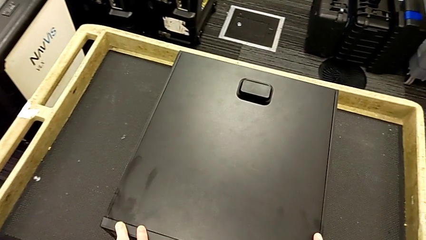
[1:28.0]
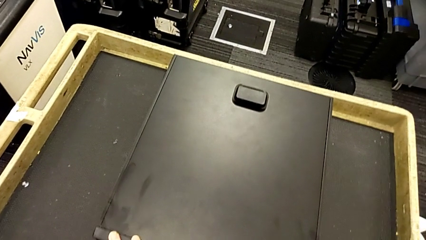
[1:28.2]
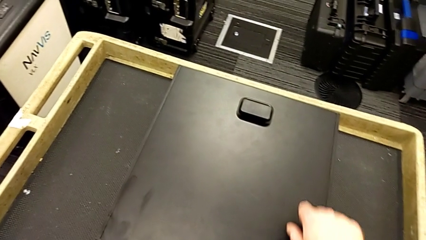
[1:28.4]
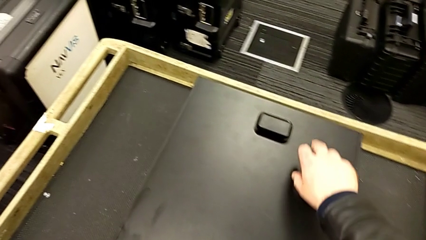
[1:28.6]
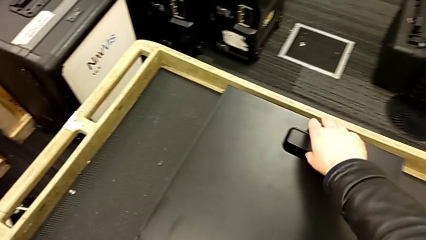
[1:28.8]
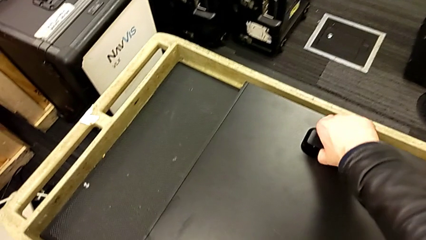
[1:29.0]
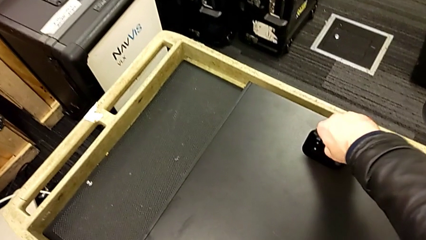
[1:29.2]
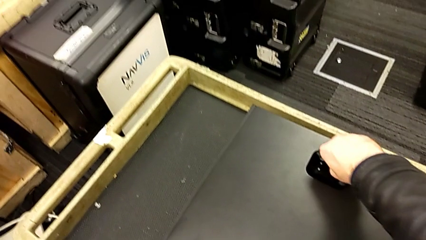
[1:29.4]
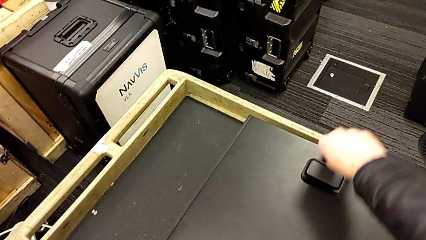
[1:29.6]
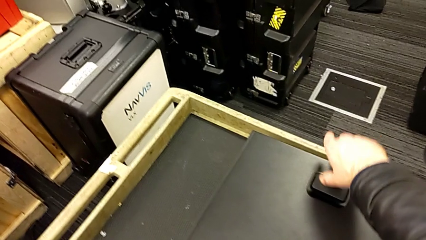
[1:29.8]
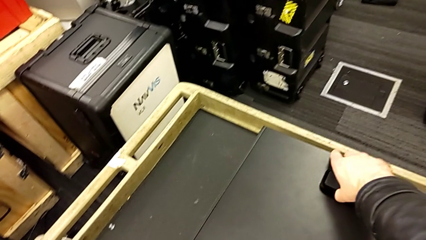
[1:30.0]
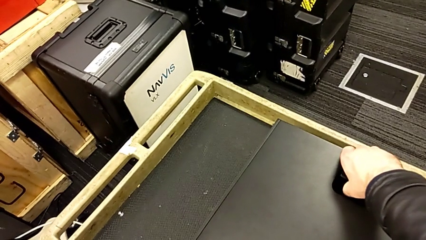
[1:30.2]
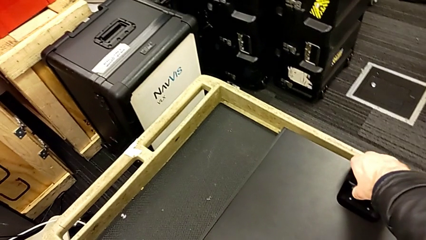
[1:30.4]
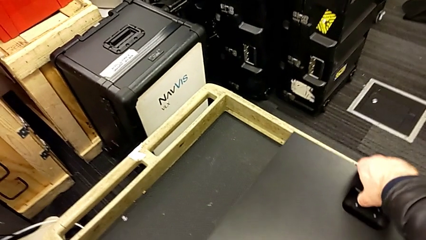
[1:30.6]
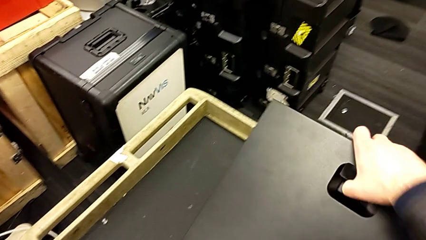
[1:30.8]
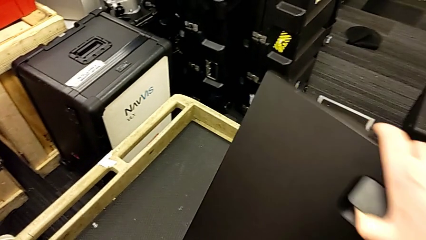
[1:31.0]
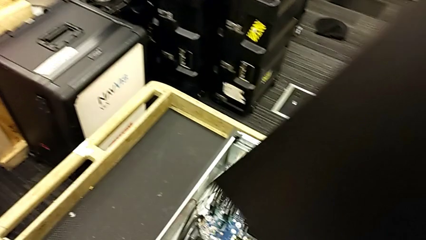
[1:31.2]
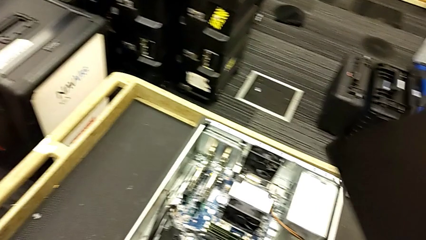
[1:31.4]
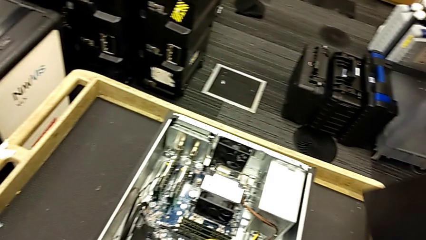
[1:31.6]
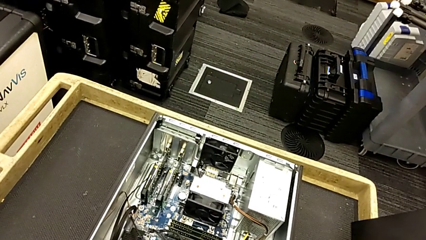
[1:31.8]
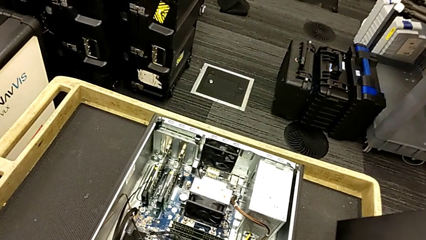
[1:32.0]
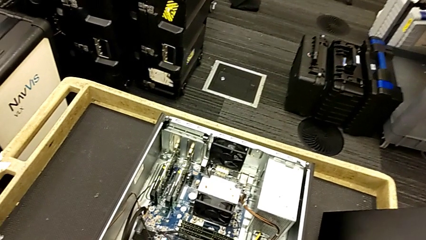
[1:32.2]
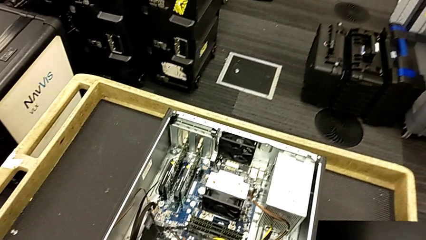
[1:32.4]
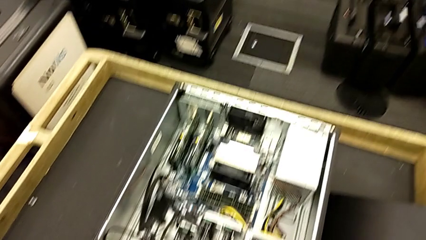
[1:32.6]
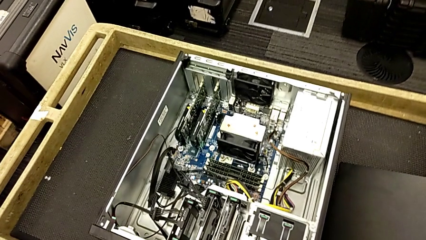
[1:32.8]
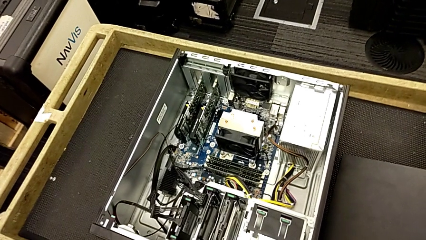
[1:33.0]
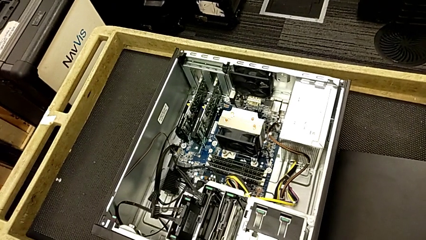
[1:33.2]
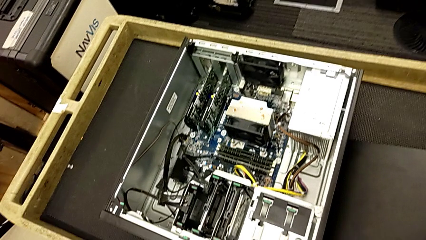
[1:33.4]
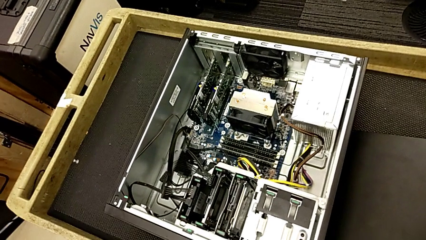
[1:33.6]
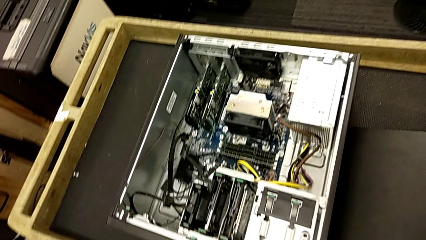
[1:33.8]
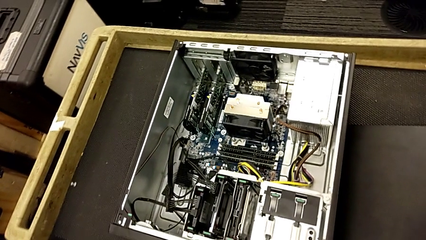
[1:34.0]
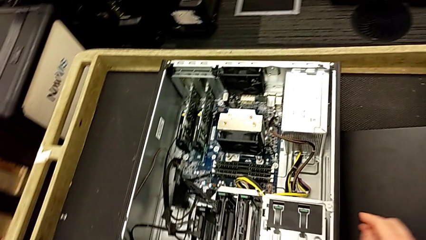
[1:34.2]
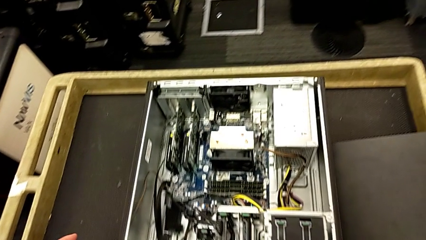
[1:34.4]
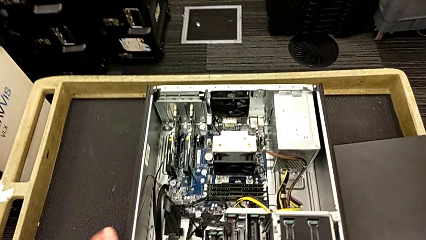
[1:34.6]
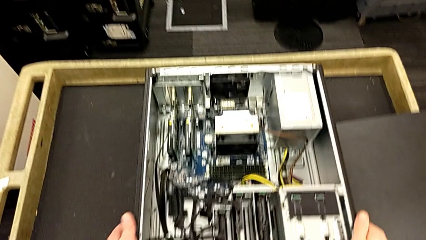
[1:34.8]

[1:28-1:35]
The camera wearer removes the cover. They grab the cover, pull the handle, lift the cover, withdraw it and place it.

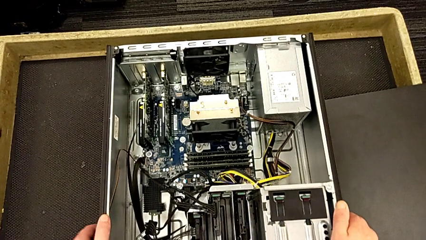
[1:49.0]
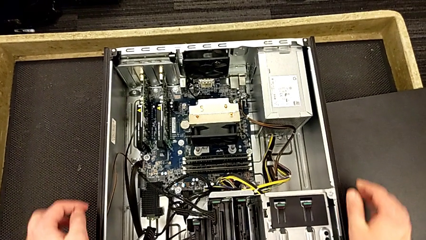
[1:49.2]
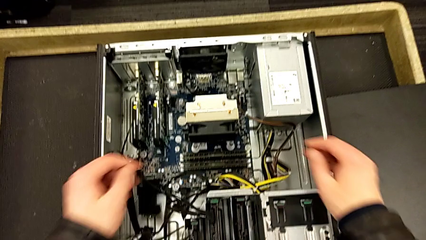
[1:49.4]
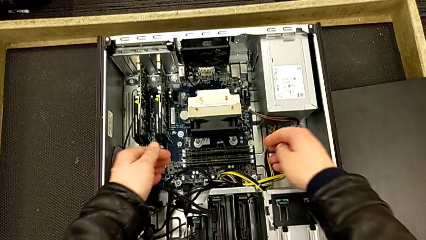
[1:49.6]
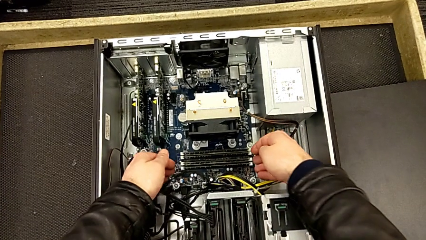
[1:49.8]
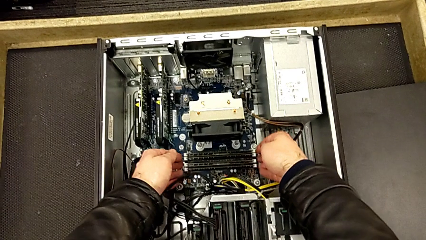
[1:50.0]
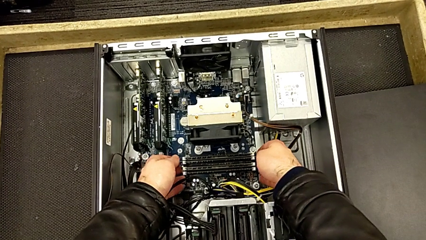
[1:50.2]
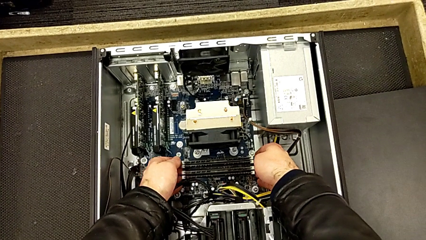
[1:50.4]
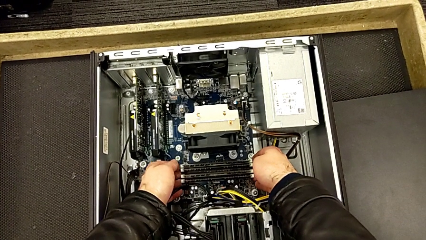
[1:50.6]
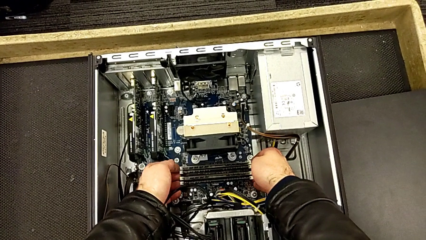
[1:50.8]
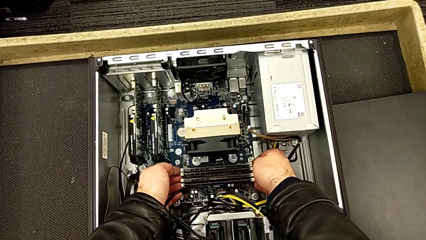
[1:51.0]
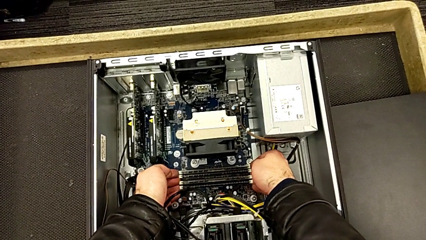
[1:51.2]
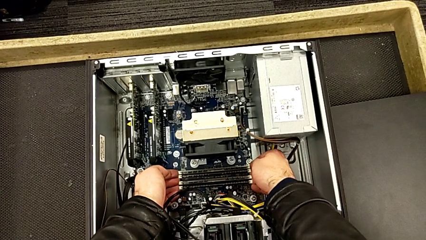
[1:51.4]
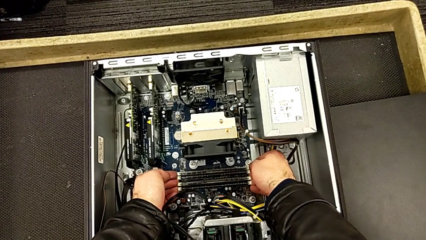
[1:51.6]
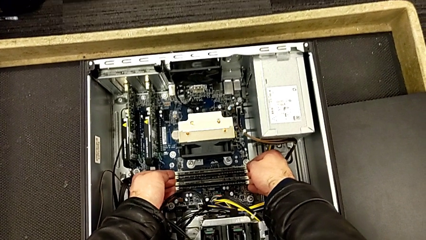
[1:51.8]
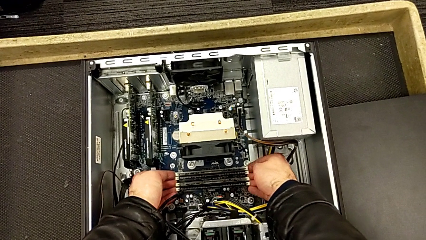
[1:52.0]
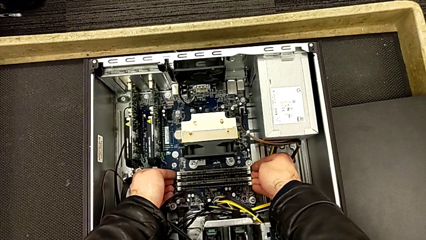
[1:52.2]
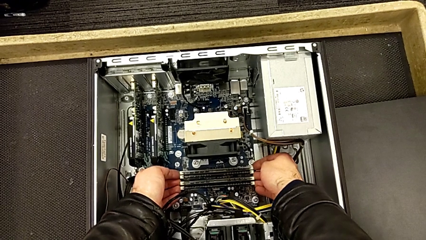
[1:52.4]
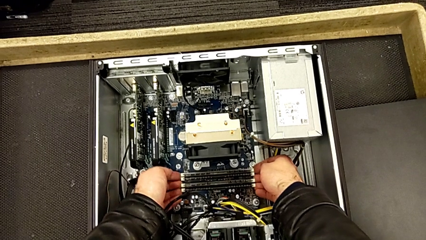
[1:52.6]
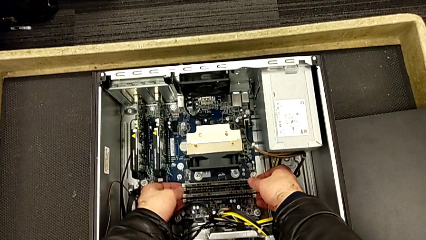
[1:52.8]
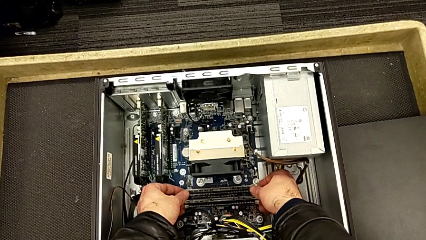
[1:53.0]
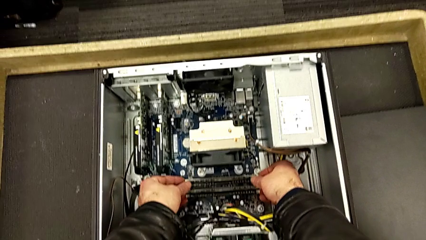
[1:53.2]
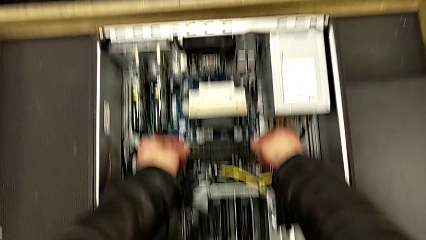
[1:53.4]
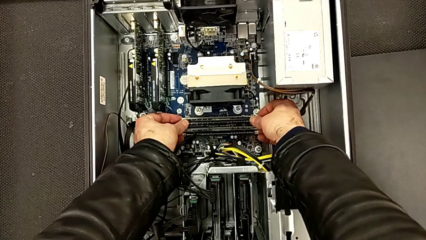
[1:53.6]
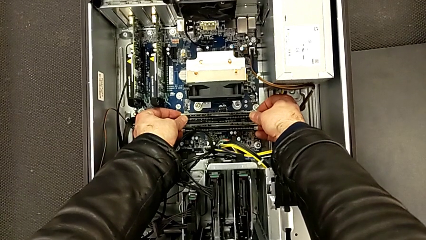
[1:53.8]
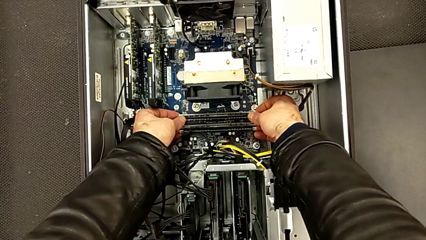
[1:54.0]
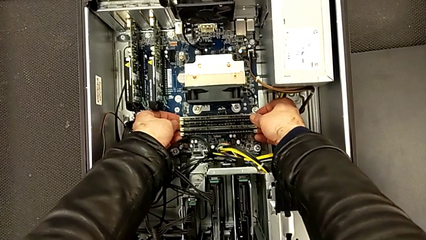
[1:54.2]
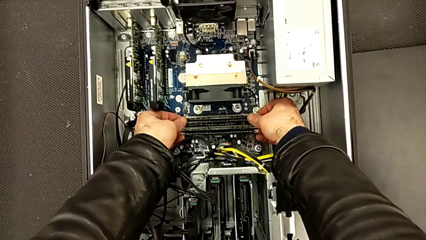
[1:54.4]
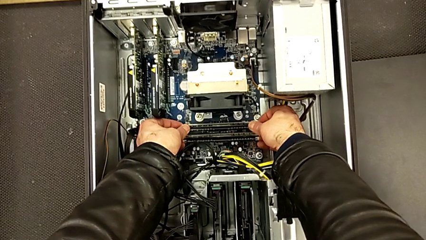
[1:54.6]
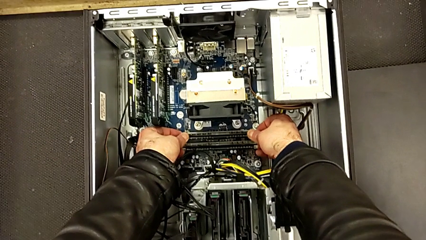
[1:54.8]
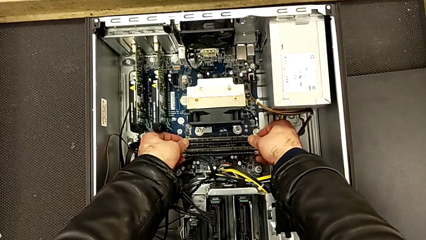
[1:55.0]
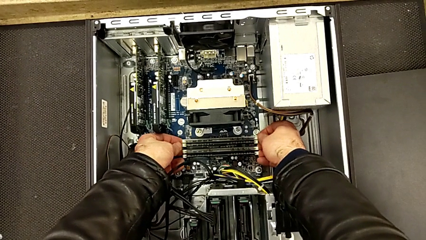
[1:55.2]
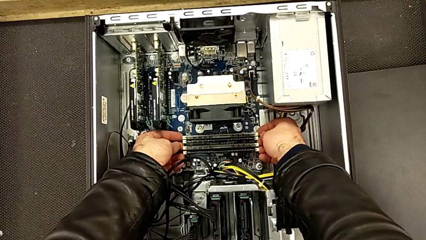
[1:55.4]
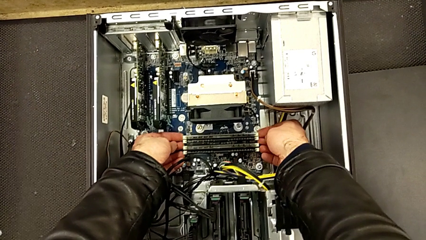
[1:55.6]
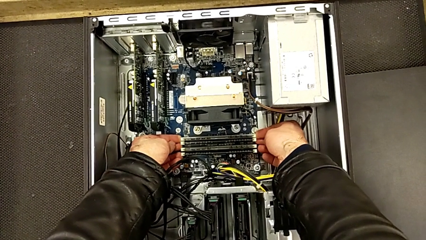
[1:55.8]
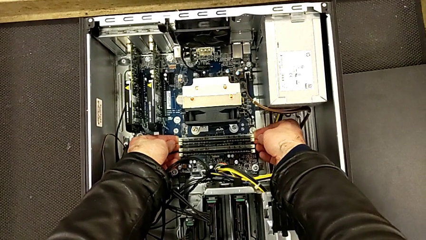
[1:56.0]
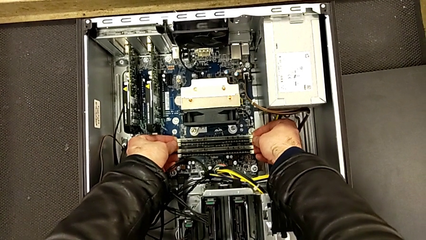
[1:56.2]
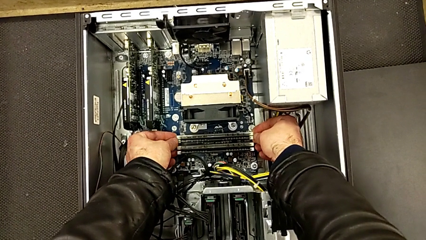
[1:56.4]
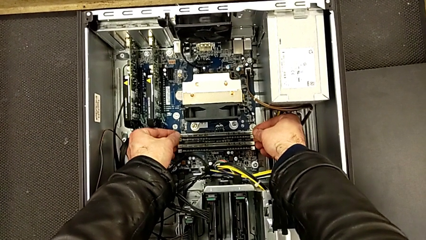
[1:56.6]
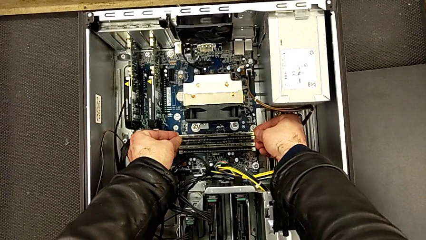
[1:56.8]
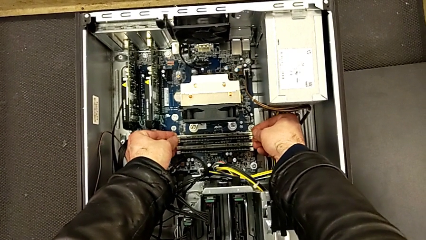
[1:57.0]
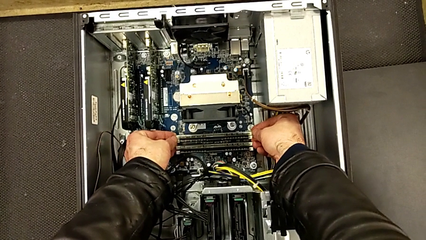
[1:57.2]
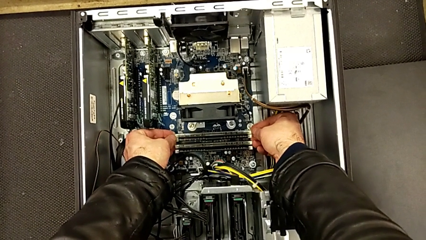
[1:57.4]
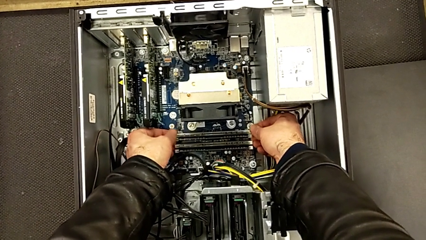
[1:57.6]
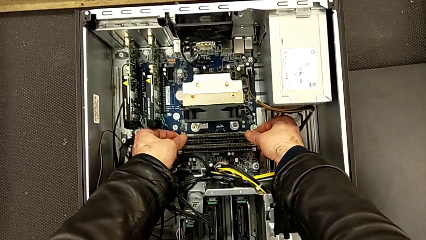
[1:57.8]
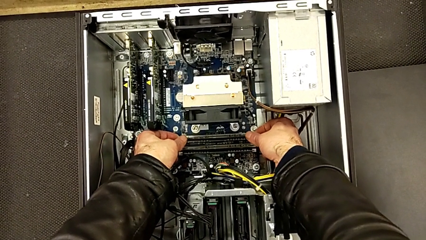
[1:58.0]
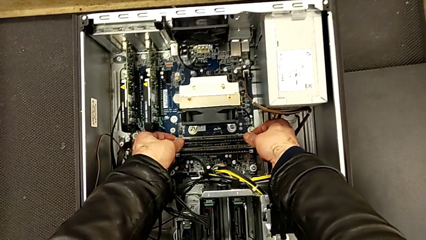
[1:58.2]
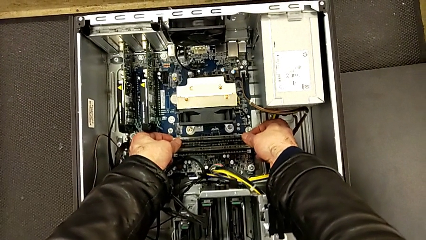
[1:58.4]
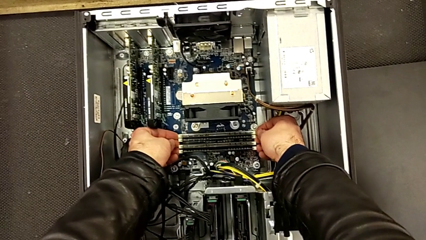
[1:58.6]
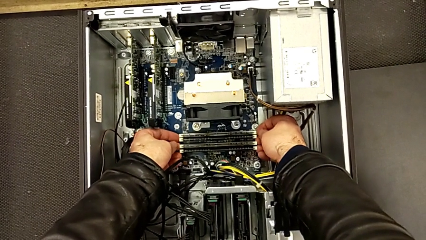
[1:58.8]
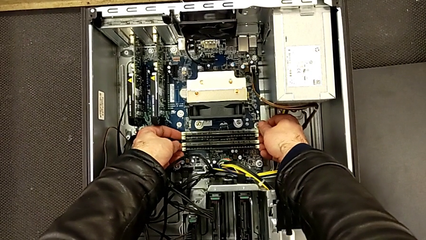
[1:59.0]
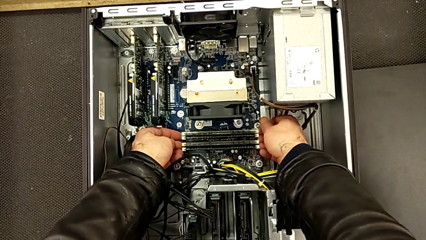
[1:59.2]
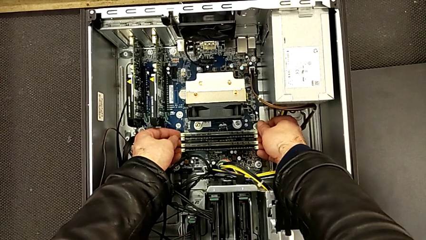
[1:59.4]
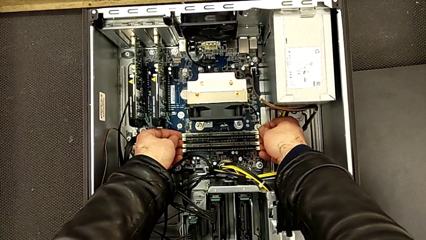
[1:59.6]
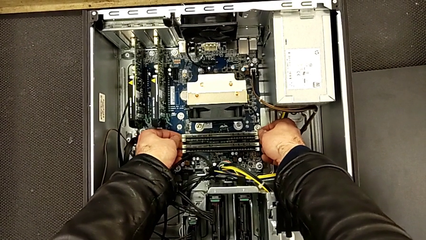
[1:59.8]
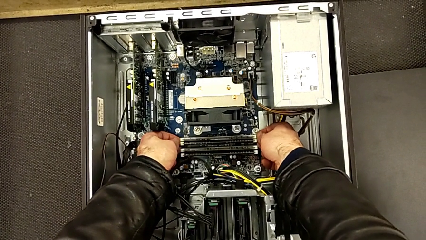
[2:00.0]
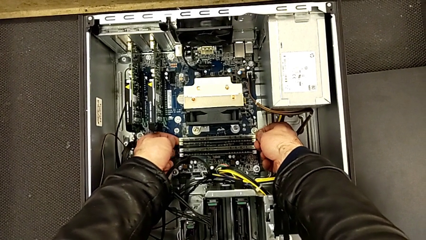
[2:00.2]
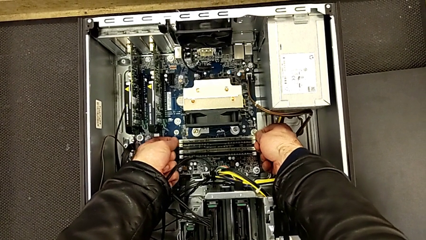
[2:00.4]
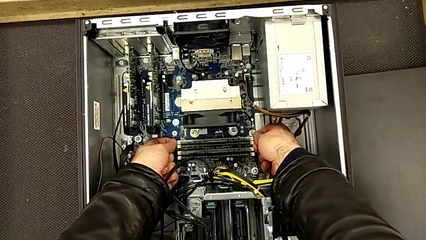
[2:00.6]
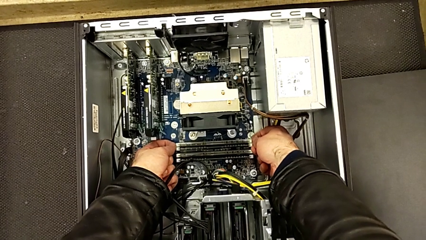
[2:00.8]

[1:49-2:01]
The camera wearer is removing the RAM sticks. They wrongly press the RAM tab.
